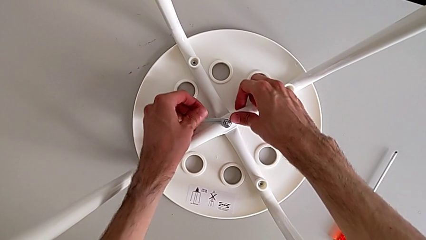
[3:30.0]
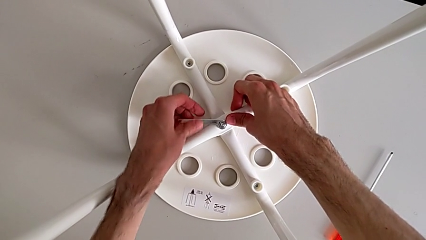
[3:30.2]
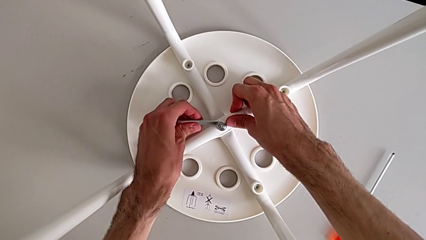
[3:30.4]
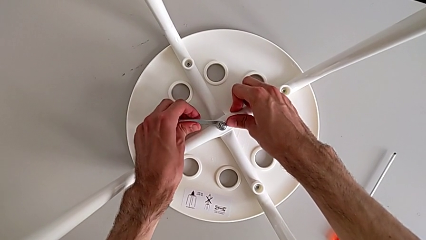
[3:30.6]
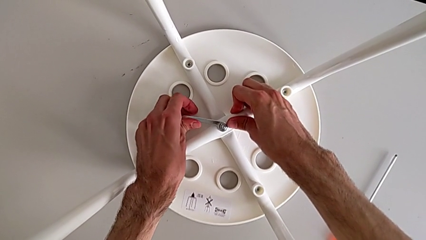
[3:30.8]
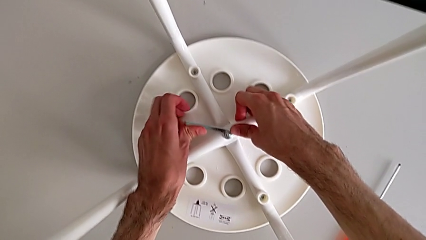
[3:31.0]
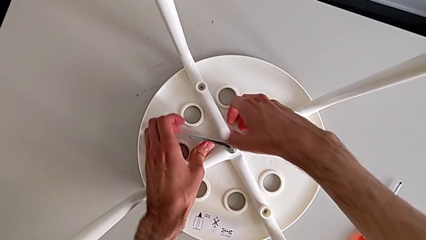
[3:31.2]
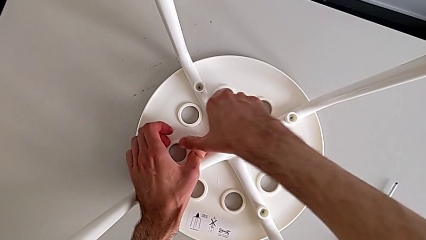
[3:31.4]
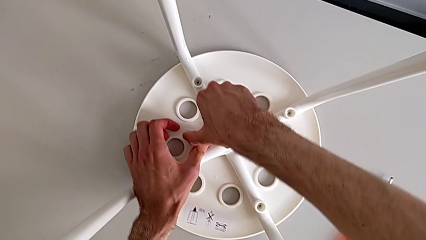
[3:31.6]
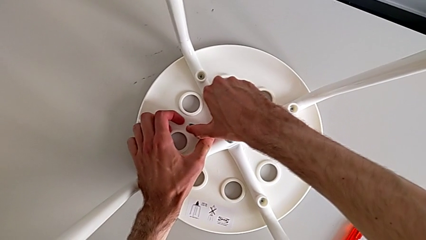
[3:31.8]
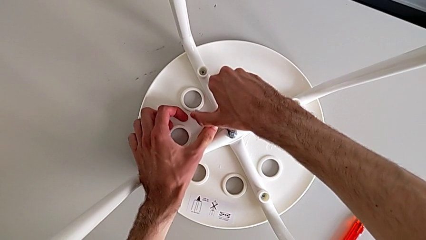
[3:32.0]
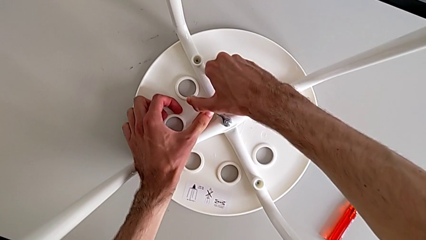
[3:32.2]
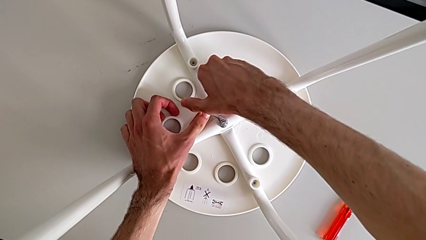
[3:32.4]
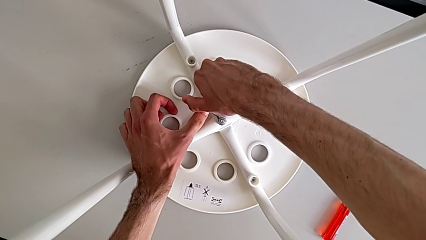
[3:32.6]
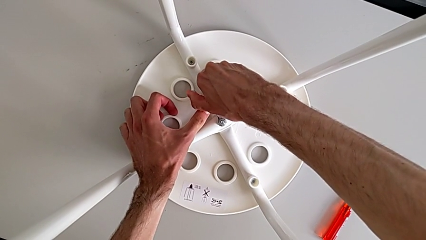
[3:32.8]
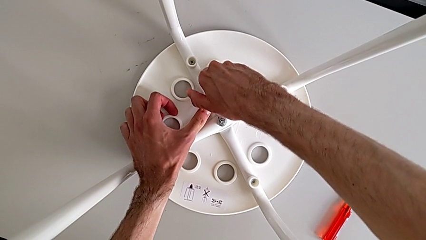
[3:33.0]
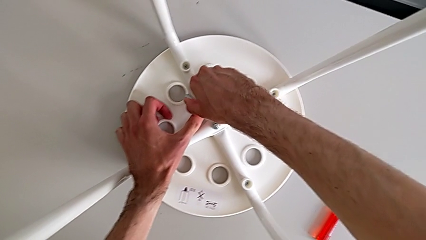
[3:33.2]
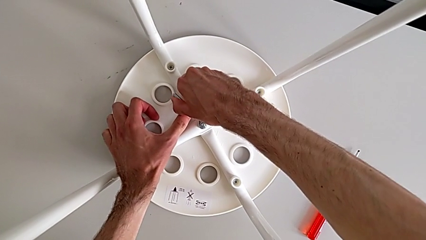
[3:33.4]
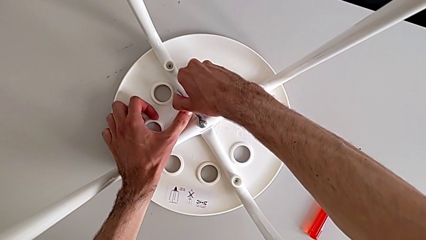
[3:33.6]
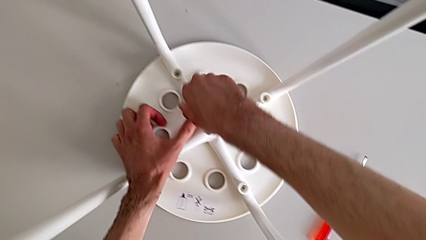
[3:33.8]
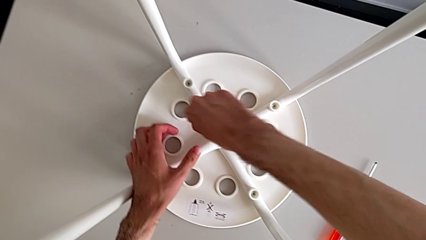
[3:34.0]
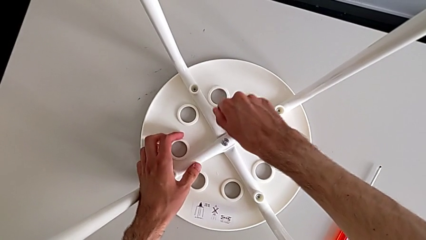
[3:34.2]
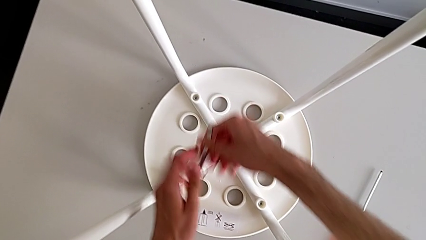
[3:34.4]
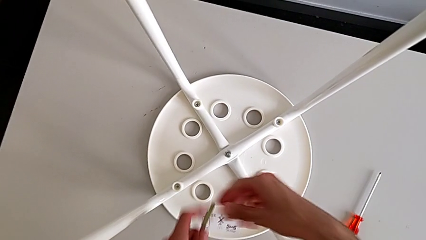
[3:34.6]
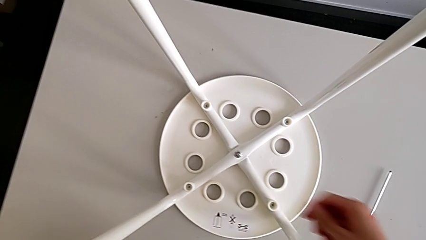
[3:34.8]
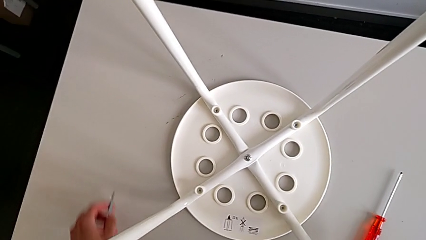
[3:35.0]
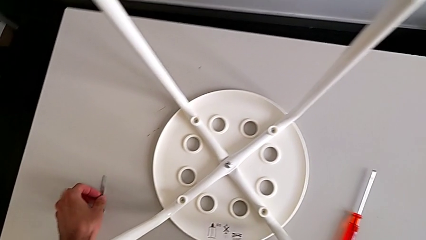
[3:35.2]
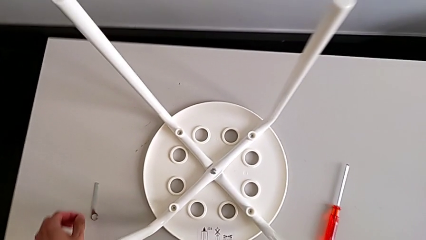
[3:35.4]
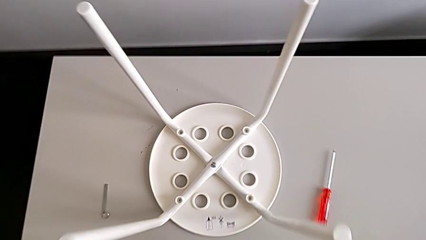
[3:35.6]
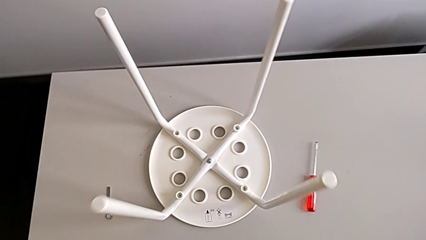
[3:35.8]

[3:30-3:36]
The camera wearer is tightening the screws. They screw the hex nut, withdraw the hexagonal wrench with the right hand and place it with the left hand.
